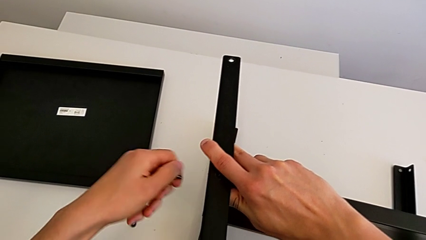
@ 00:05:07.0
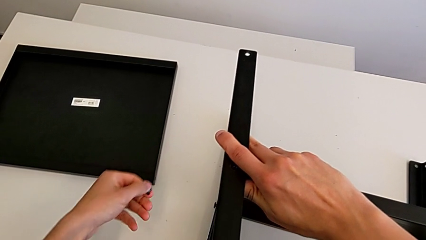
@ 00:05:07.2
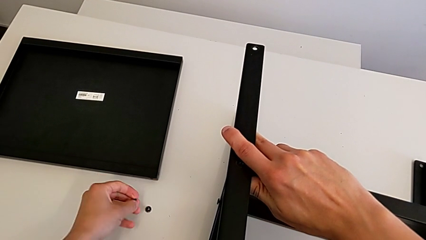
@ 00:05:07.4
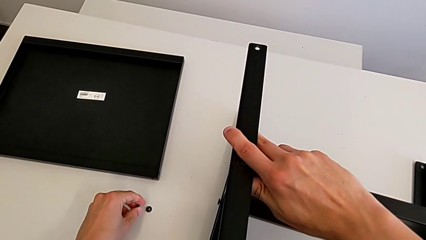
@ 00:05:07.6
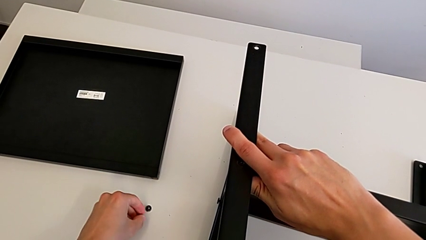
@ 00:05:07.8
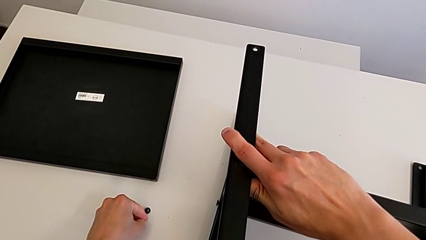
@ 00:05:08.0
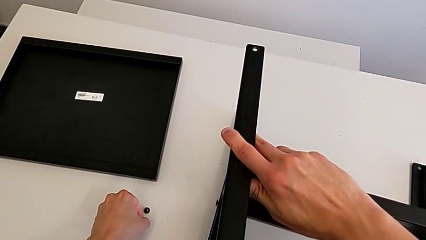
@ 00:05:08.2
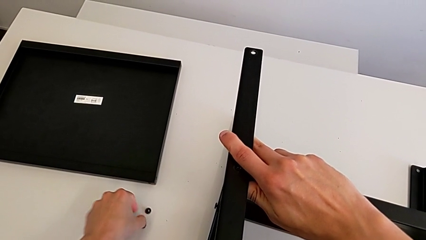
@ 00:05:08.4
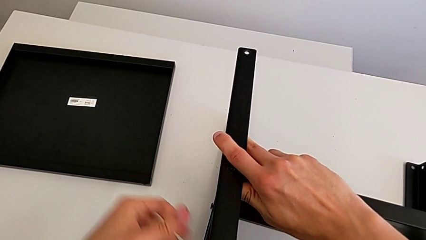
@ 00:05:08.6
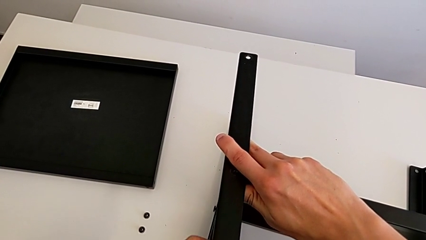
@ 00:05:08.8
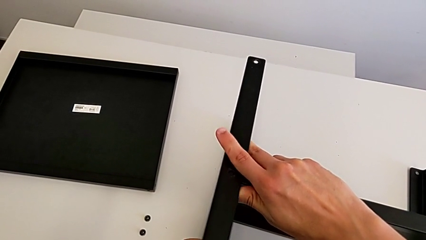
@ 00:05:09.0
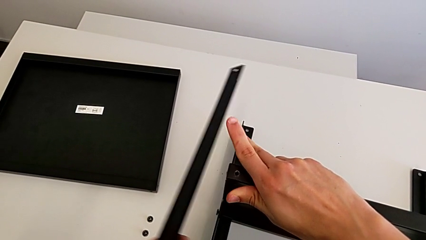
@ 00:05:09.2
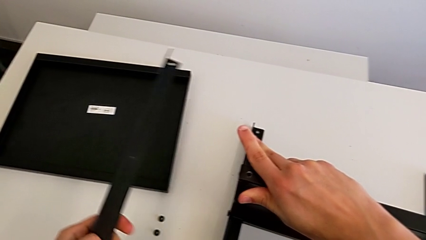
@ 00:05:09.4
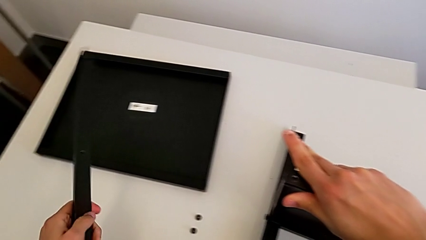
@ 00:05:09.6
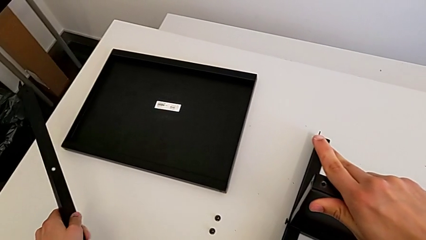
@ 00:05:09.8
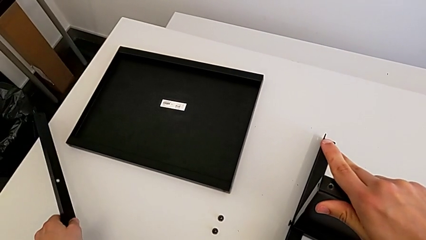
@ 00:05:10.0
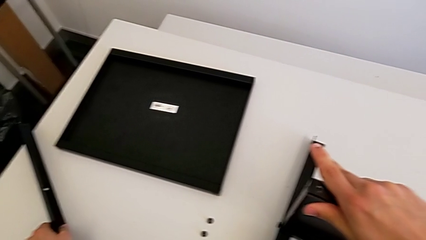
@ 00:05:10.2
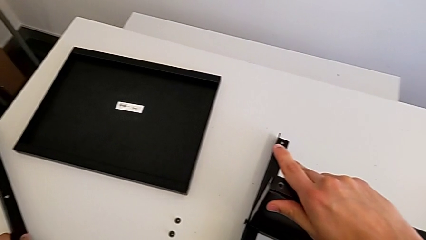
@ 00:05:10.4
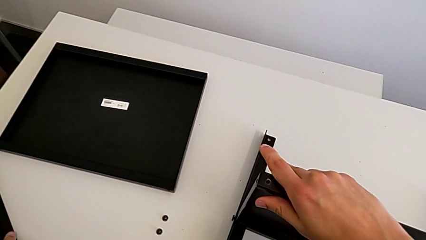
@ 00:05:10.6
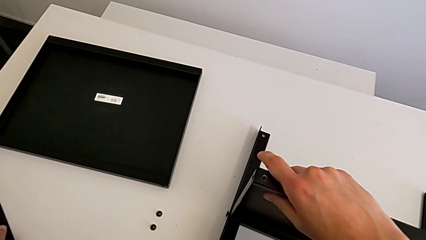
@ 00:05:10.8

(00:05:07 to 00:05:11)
The camera wearer is unscrewing the third screw on the shelf. They place the hex socket head, disassemble the leg and place it.

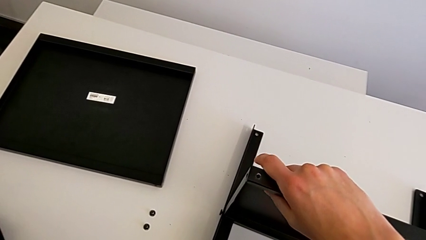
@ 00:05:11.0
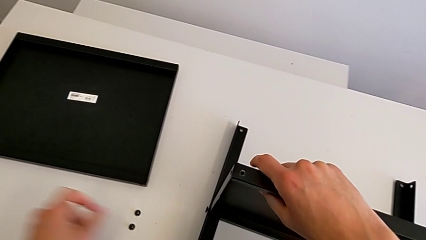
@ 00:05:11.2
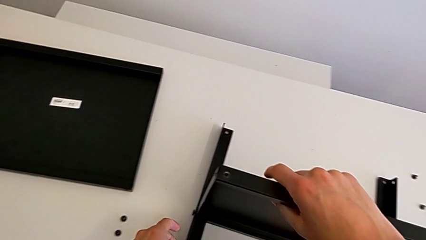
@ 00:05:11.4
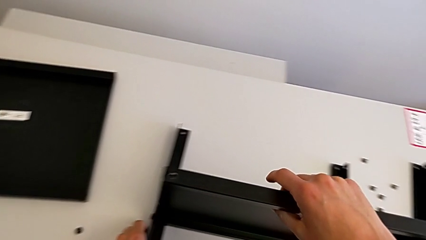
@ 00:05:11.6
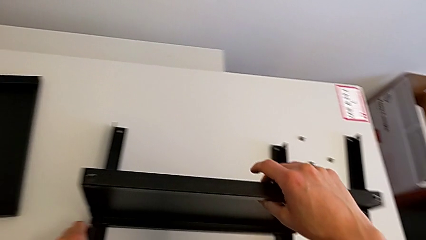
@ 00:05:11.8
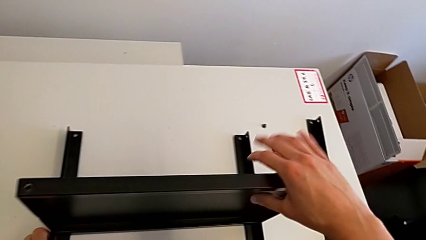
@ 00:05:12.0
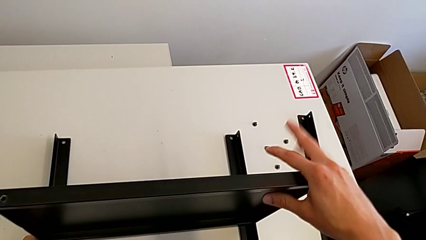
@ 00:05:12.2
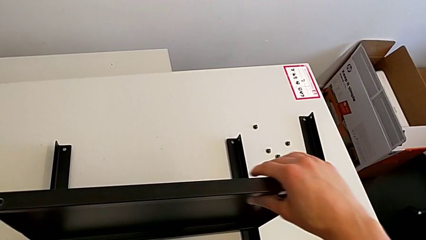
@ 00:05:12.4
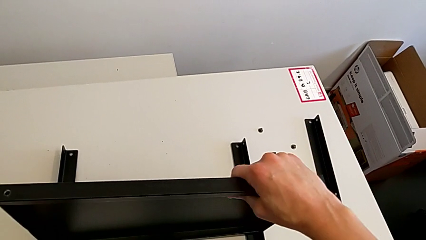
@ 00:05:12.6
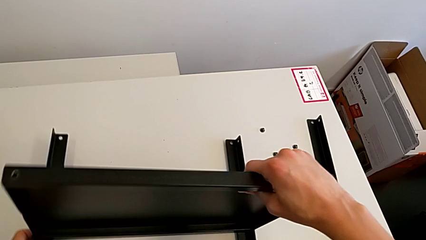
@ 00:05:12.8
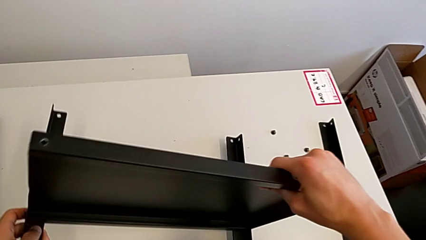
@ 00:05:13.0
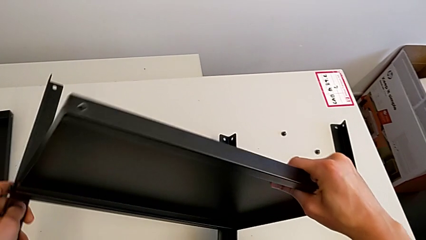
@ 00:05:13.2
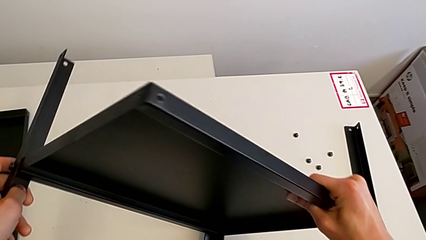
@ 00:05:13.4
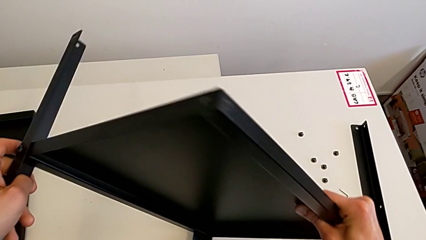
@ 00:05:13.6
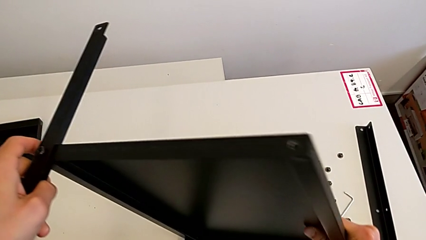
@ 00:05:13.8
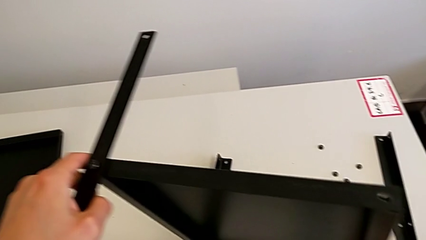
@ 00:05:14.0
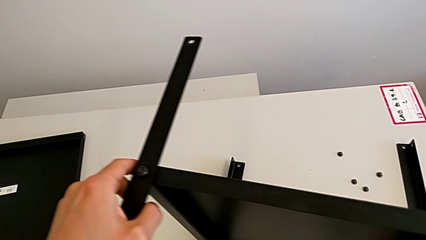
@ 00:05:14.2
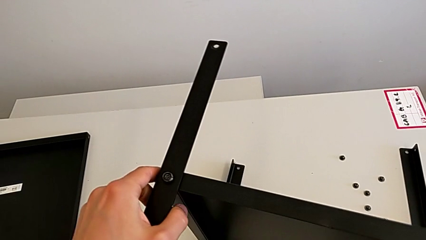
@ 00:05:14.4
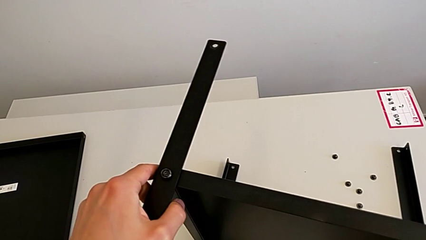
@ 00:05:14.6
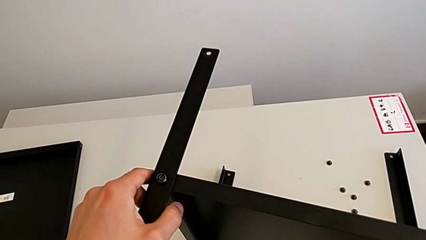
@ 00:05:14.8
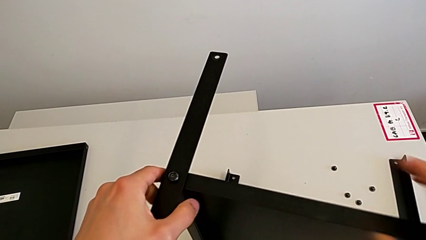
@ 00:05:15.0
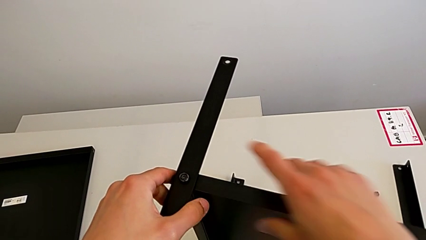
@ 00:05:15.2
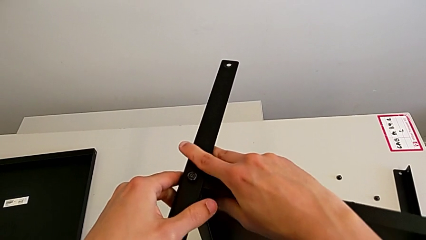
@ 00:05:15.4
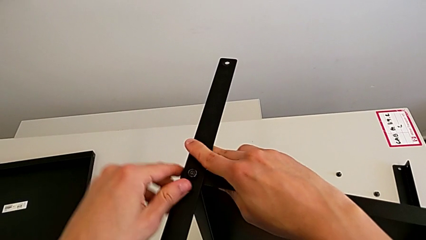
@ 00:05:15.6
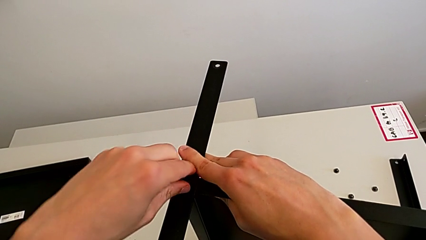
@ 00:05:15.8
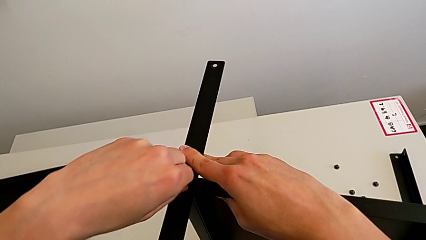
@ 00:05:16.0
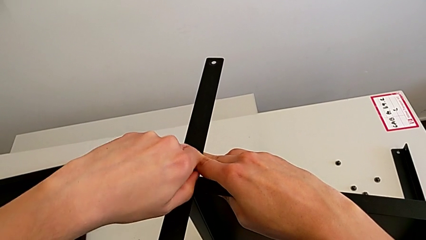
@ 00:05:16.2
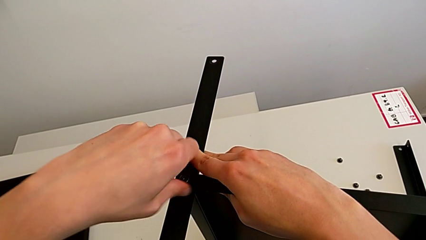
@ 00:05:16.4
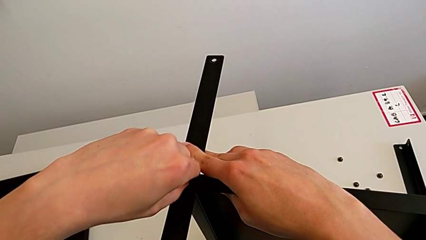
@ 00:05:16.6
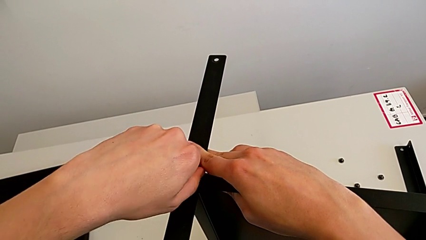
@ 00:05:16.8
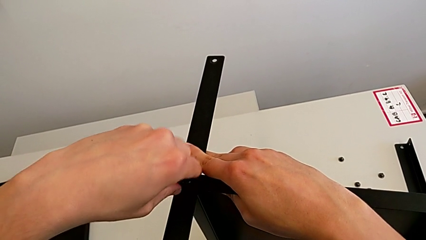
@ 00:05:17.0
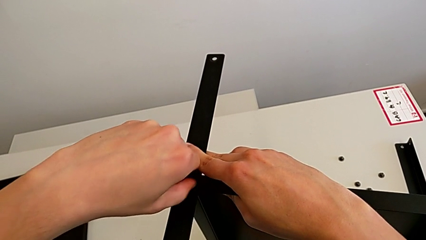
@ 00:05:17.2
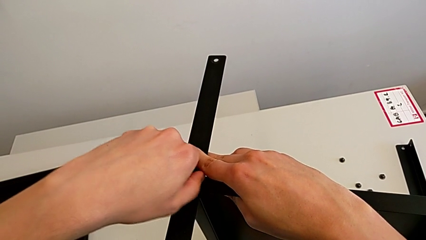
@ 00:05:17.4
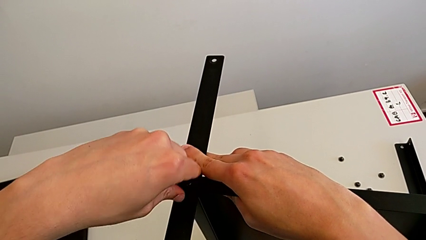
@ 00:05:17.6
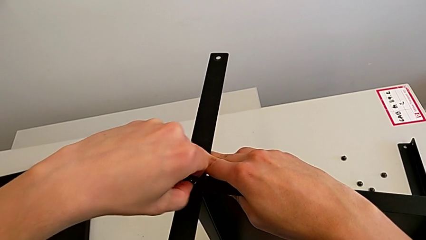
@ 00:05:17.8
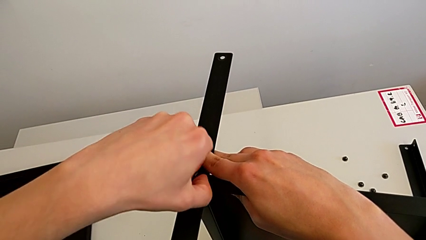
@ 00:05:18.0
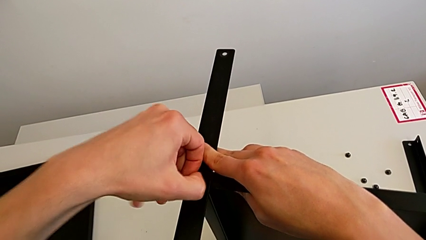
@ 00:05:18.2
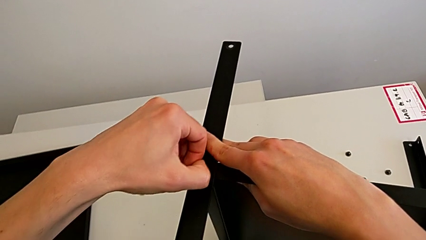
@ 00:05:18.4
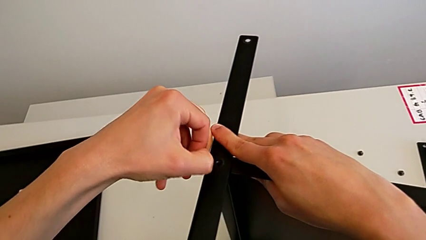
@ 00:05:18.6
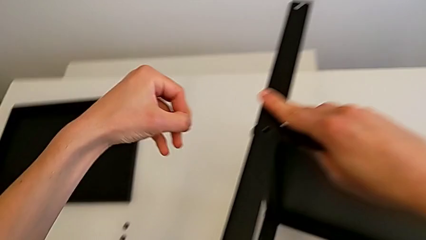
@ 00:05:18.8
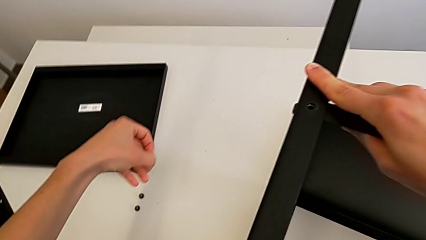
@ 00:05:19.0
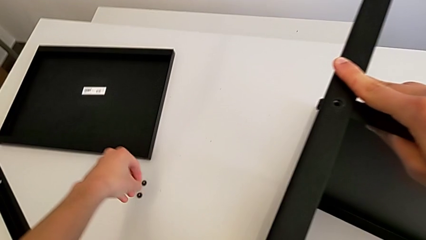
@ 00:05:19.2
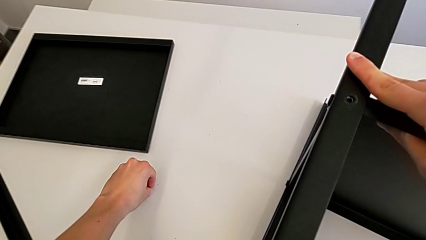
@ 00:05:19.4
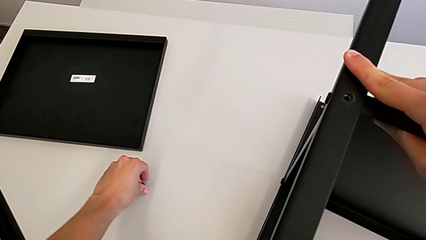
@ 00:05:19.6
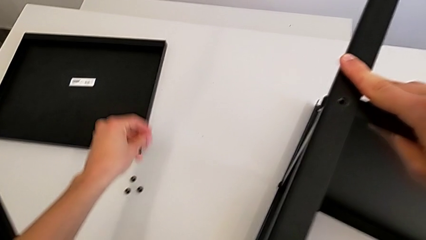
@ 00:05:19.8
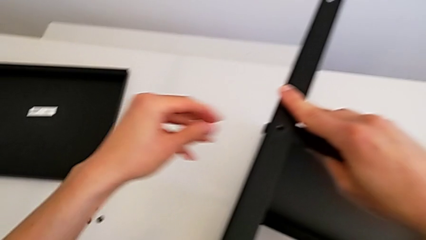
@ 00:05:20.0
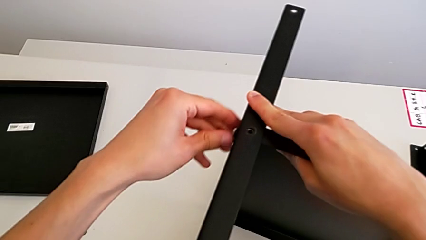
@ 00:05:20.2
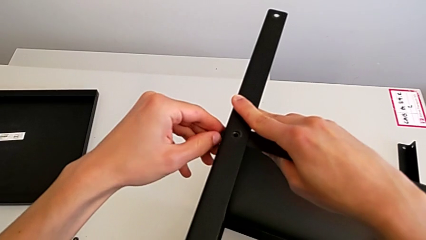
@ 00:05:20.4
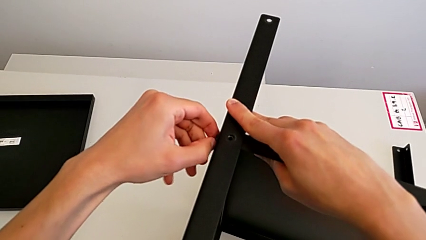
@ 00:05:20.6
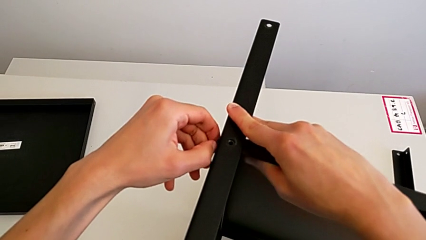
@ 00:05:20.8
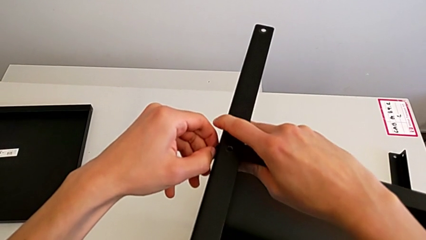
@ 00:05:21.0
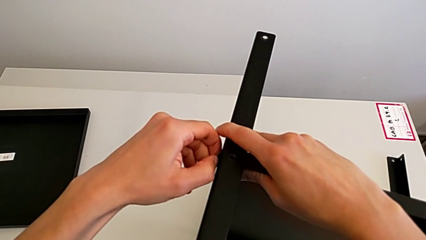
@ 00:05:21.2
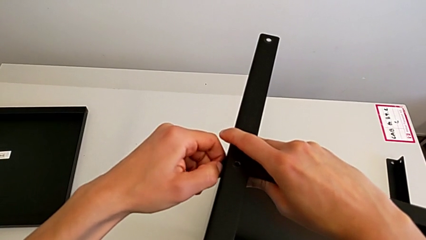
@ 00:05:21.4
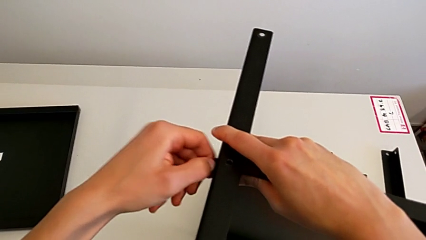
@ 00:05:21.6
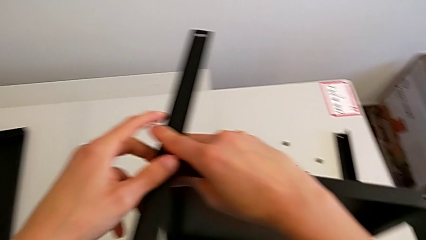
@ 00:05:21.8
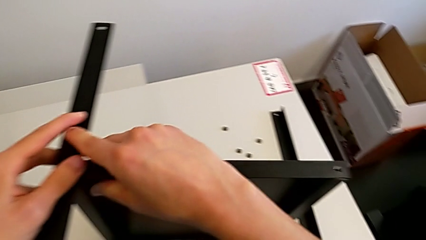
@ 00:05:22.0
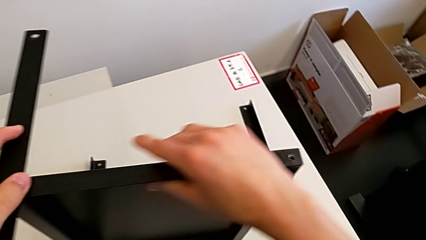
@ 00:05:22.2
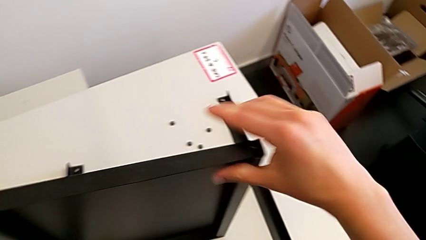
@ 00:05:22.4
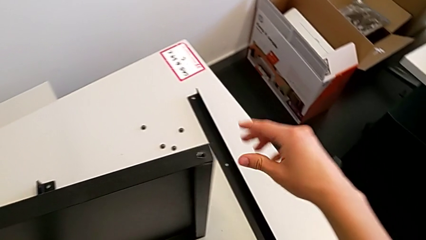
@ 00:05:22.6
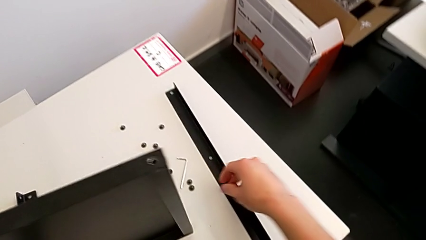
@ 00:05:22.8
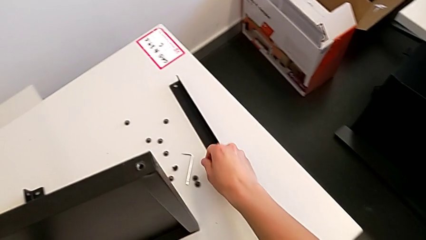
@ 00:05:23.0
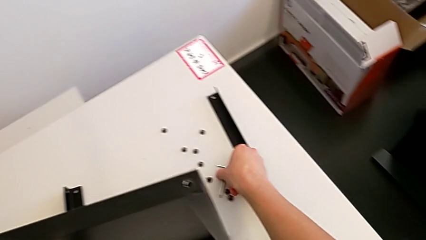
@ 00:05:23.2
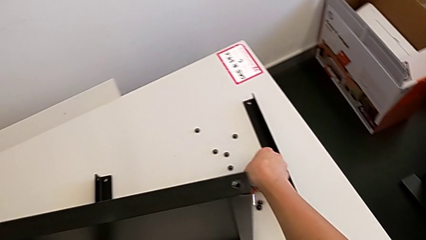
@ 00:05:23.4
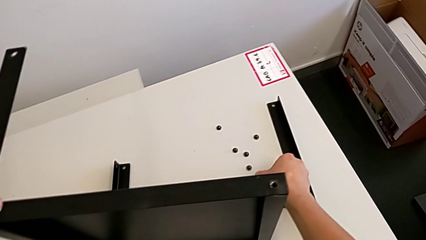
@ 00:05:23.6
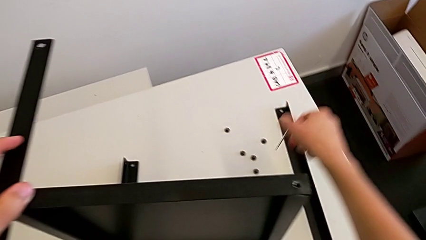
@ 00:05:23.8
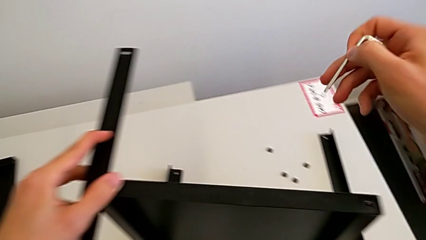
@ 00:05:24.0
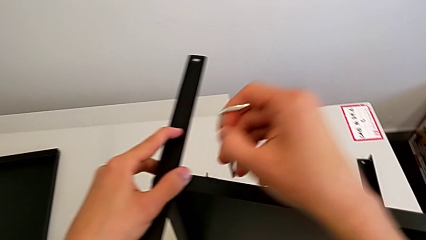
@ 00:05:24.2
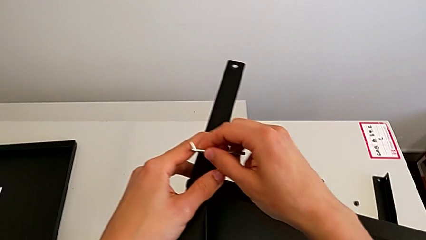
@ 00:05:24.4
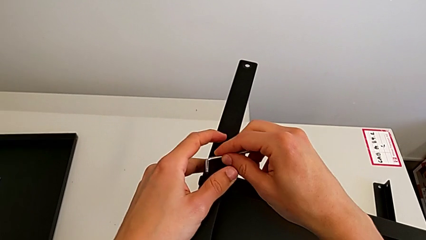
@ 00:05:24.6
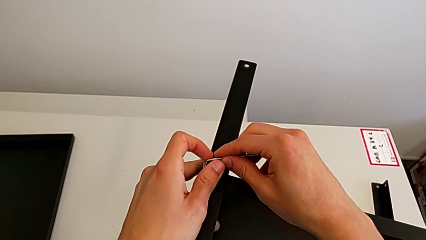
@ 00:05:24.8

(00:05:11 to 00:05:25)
The camera wearer is unscrewing the sixth screw on the shelf. They rotate the nightstand, approach the hex socket head, unscrew it, disassemble it, place it, unscrew the hex socket head and grab the Allen wrench.
